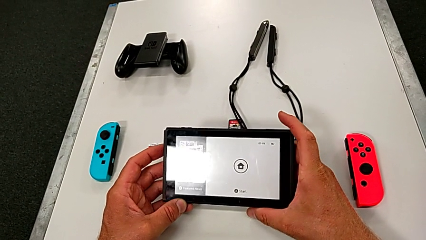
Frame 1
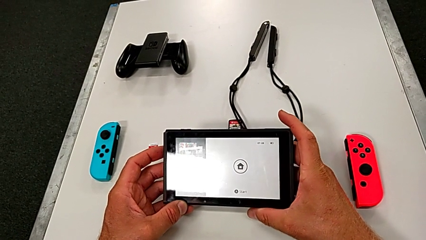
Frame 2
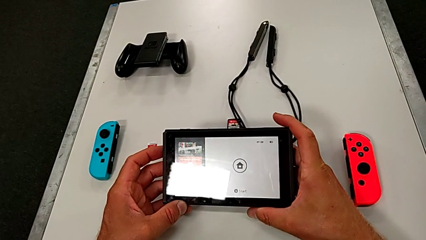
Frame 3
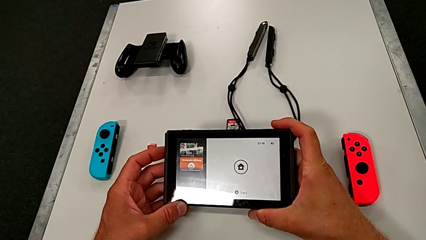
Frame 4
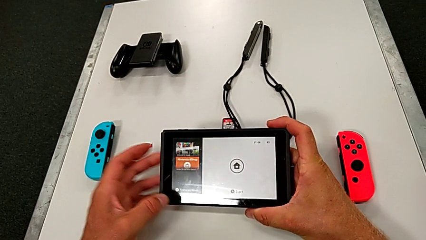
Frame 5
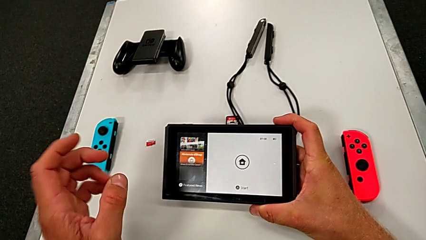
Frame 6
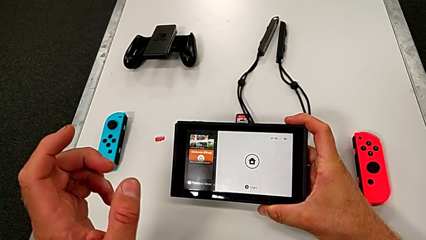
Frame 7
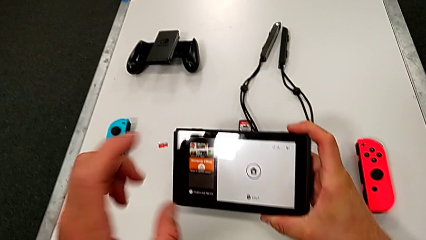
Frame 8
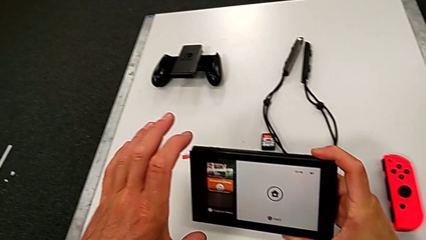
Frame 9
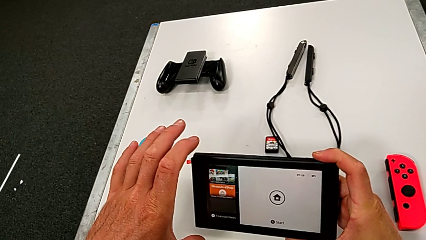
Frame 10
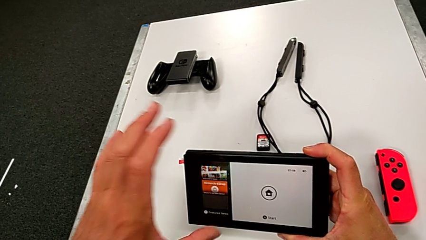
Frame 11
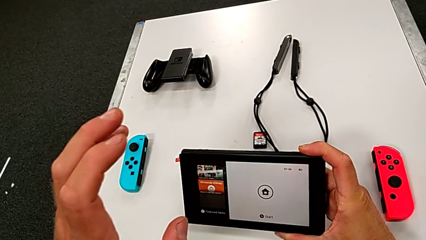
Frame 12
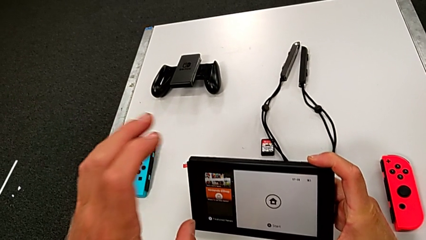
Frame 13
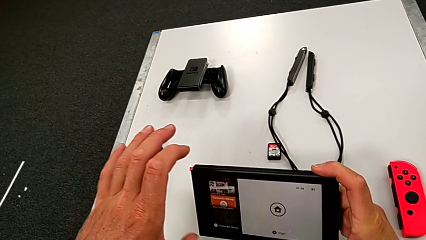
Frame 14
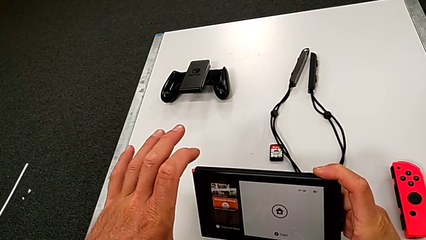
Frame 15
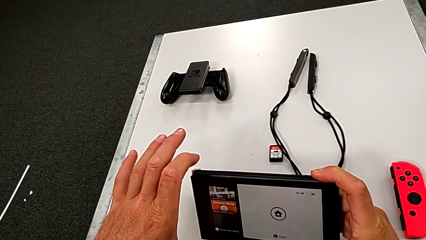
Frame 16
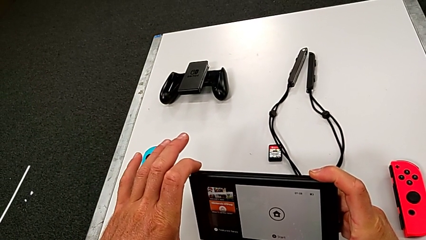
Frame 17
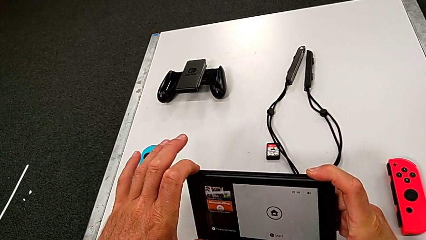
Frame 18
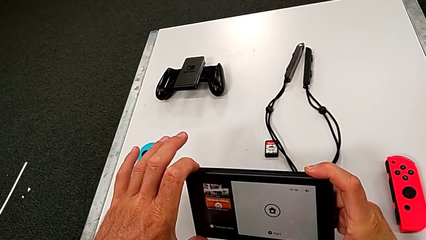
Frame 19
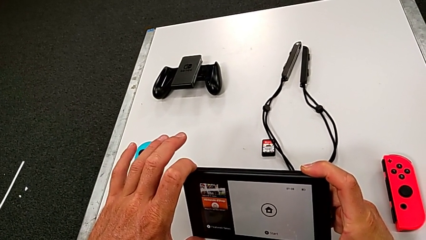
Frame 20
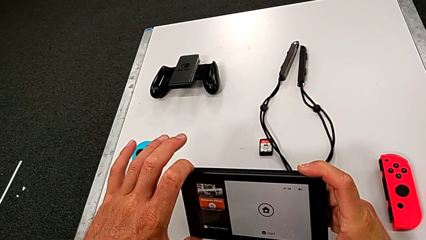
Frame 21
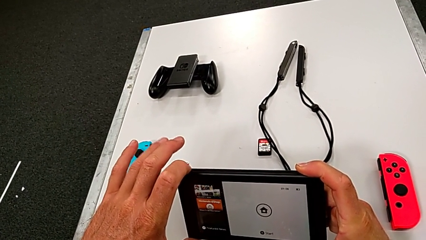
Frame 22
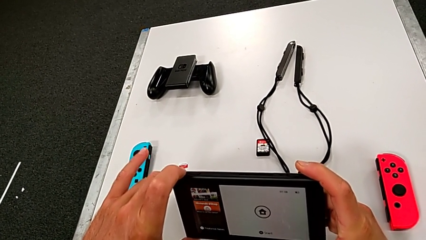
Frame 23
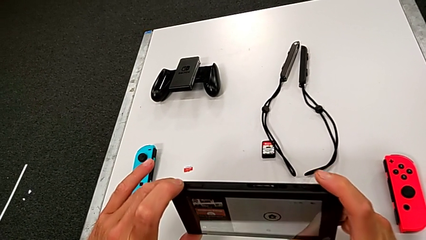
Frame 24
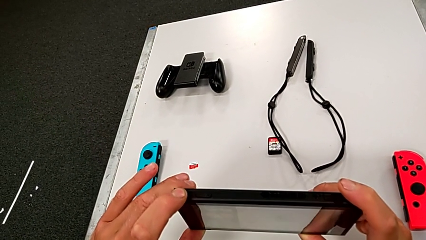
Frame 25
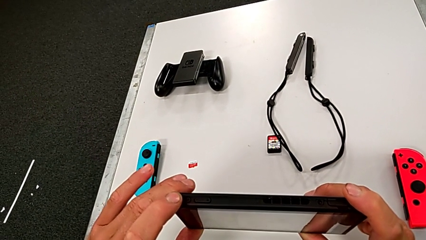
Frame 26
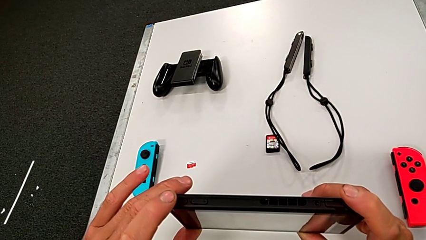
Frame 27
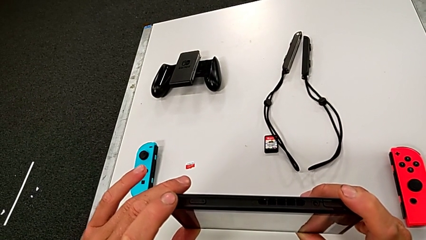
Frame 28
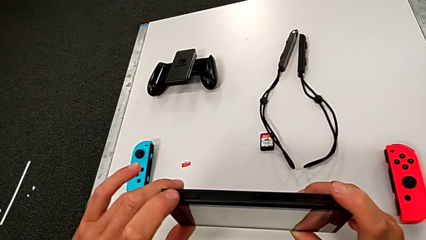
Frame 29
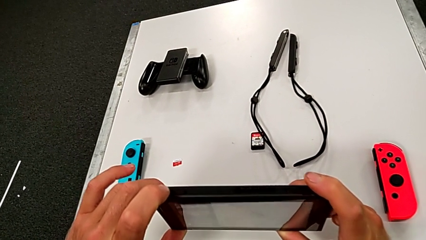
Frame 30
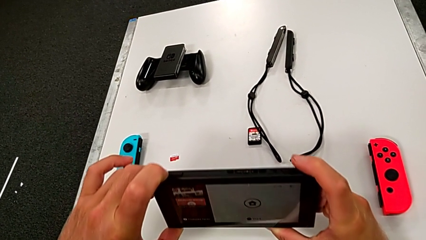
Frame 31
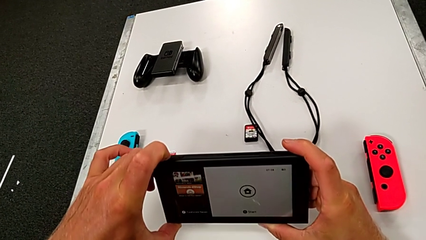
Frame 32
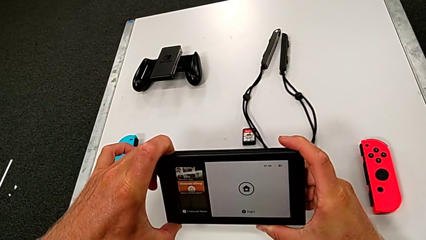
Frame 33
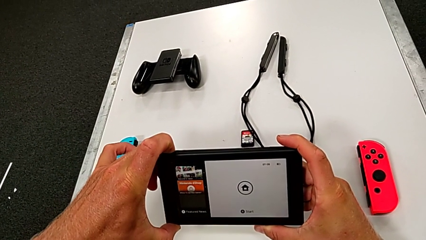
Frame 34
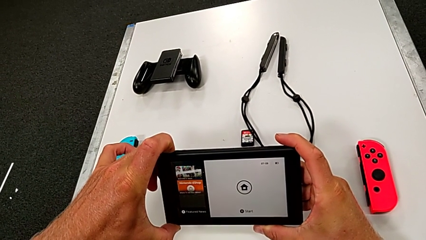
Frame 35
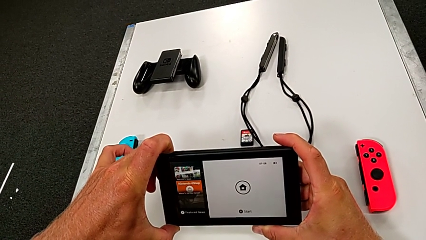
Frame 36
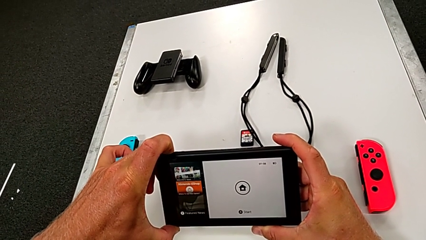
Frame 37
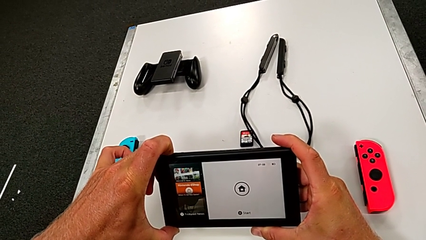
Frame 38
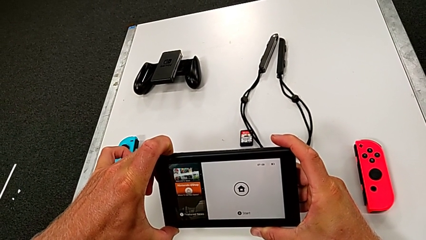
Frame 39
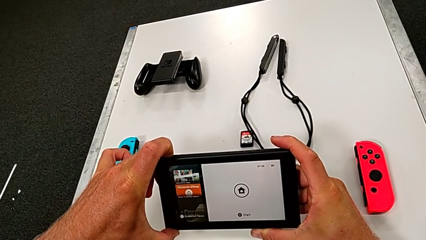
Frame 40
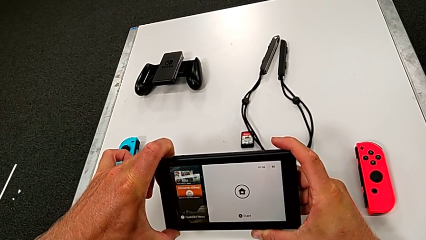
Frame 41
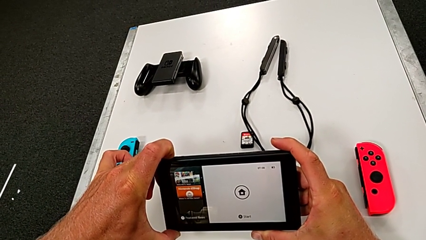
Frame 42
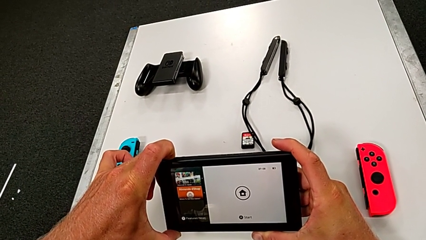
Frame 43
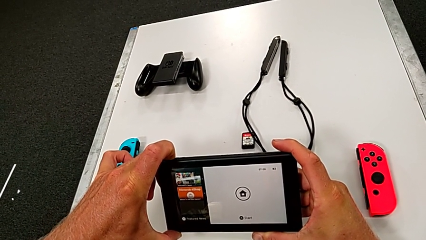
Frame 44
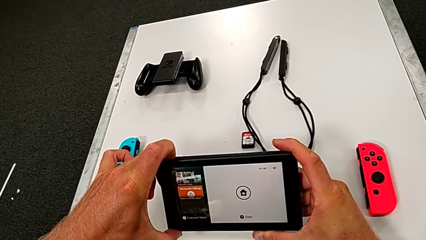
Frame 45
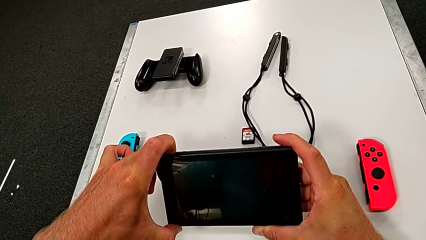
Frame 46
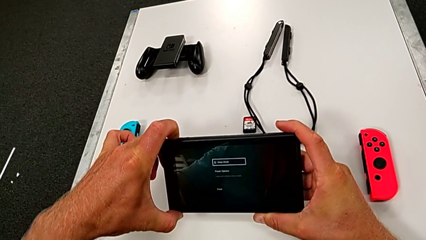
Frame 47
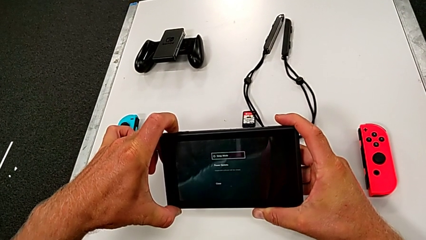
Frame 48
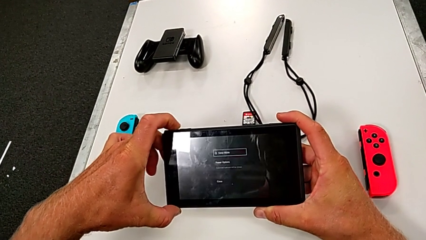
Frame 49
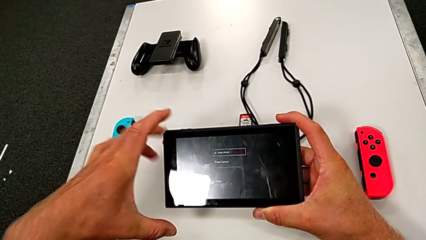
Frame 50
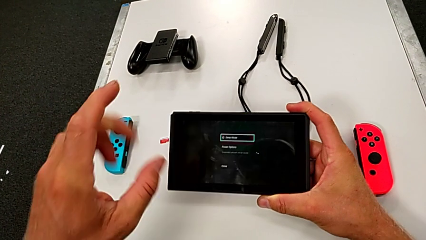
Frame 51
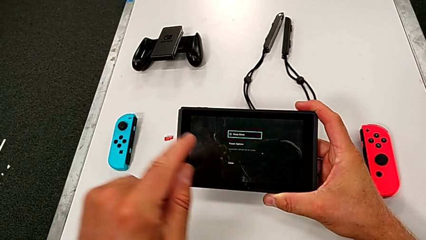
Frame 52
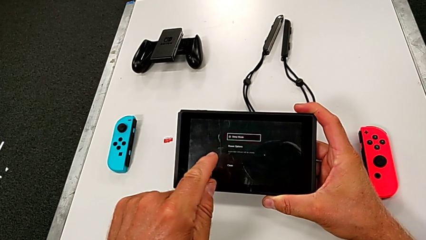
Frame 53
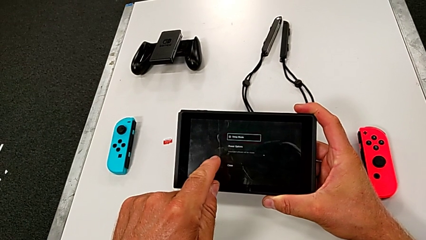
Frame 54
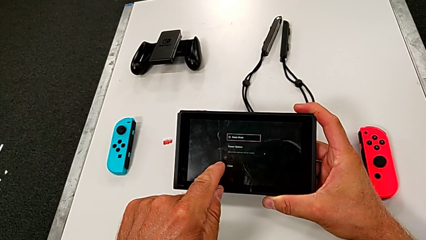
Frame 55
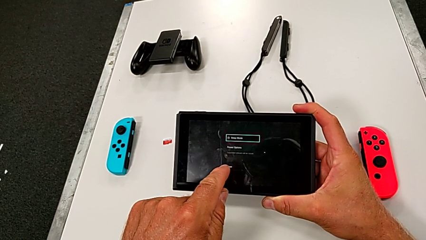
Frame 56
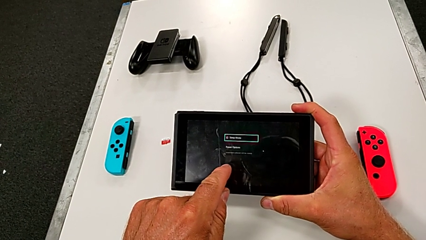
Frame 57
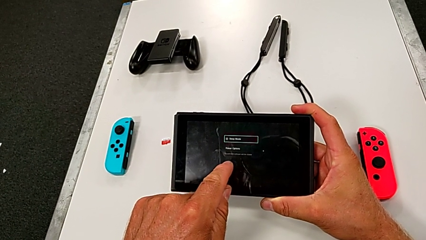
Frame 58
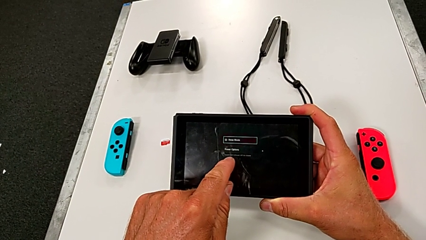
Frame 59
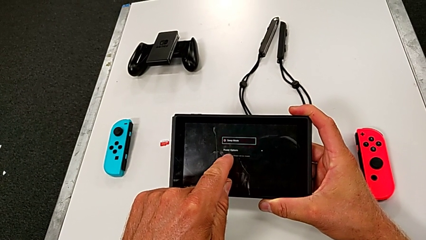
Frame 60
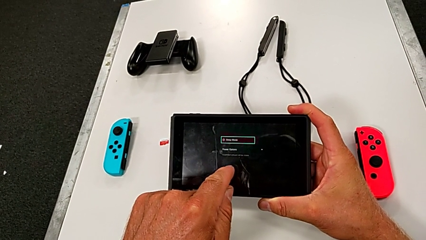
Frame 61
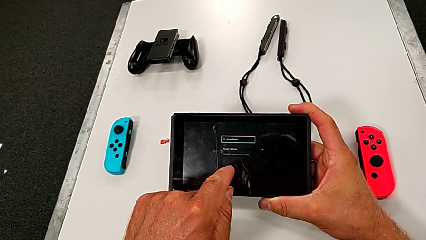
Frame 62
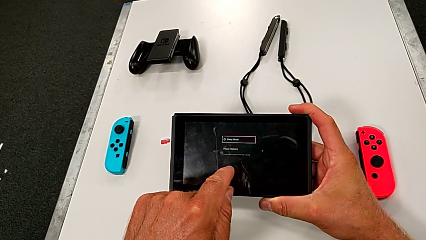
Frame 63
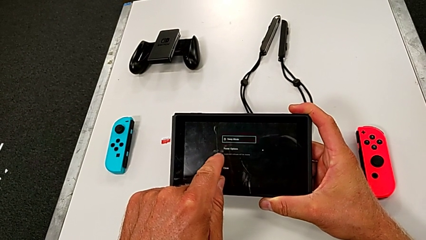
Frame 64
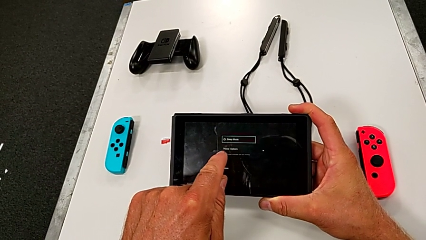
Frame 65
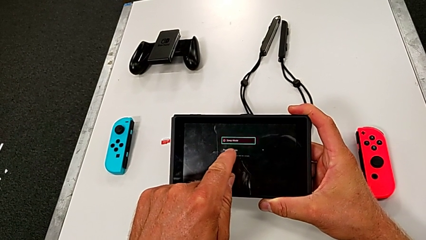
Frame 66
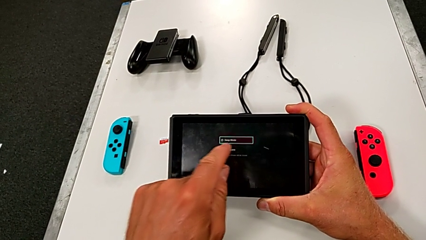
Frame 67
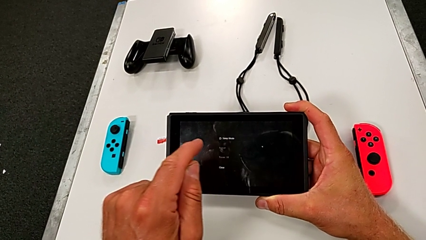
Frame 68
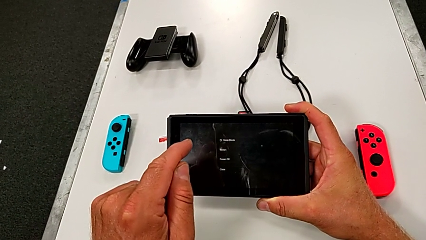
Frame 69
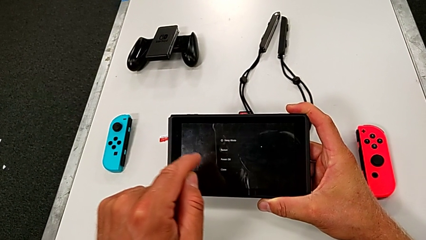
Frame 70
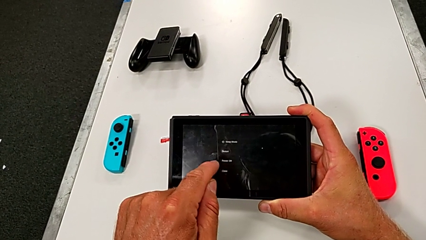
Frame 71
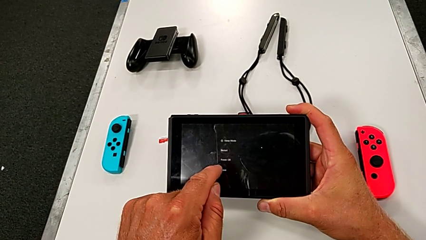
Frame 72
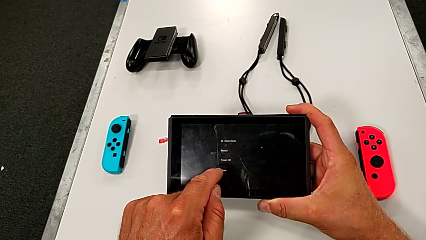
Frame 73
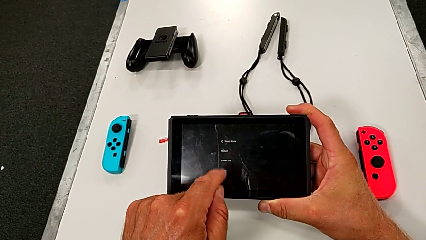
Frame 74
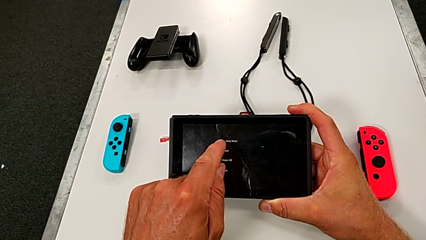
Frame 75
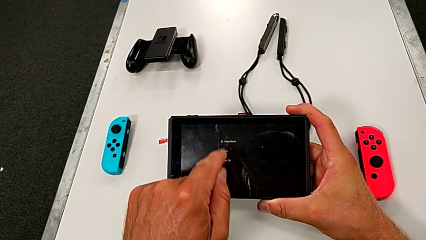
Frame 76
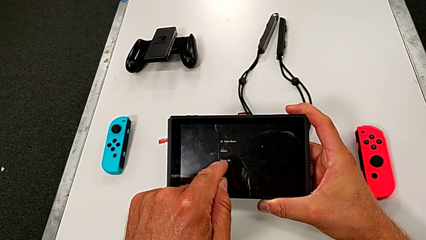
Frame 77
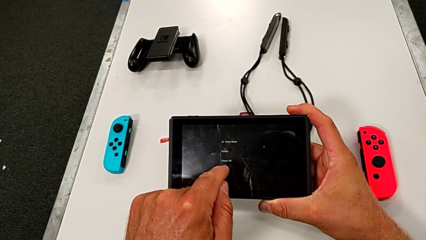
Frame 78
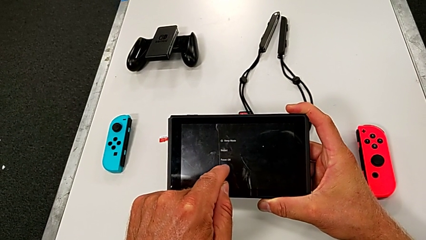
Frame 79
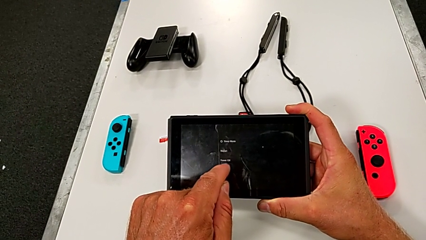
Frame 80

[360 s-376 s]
The camera wearer is pressing the left button again to turn off the Nintendo Switch. They press the black button and press the rectangular touch screen.
